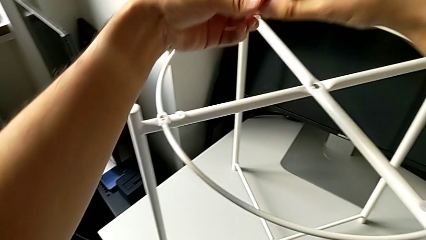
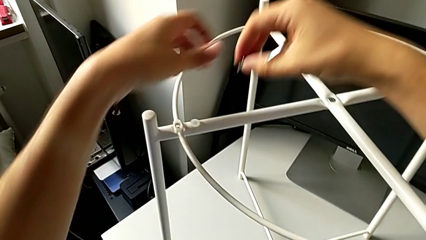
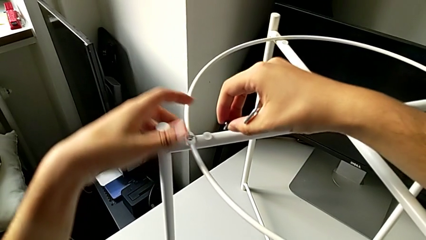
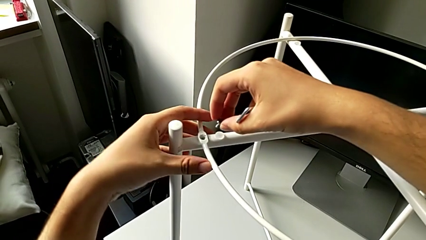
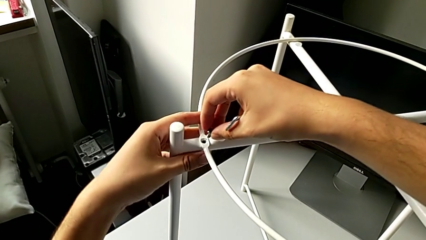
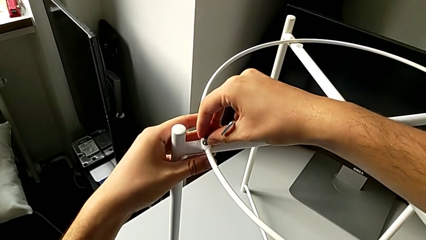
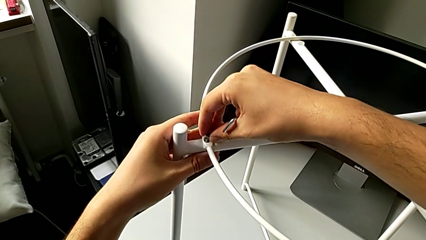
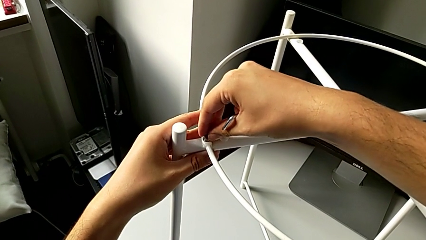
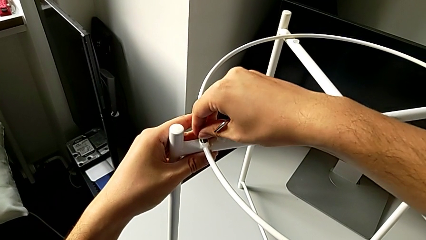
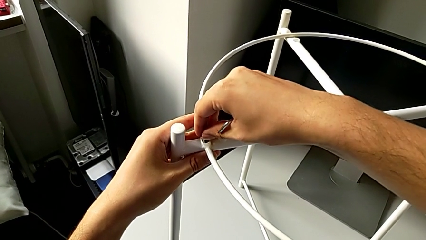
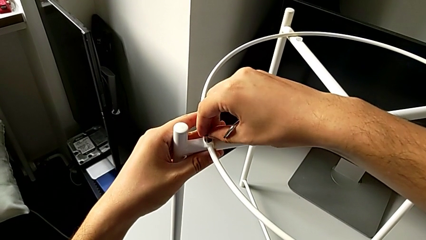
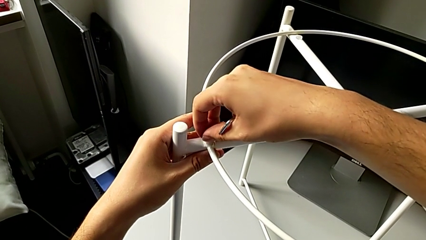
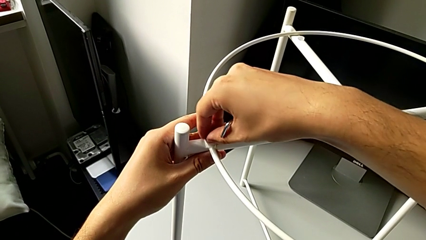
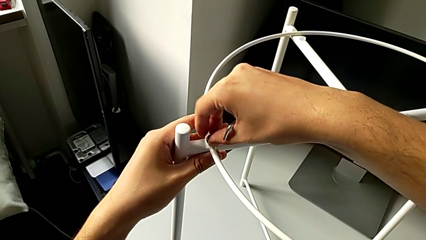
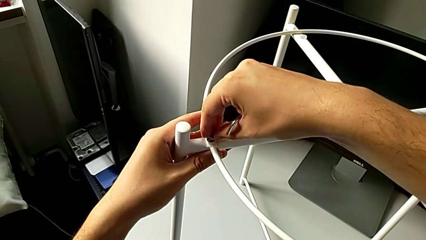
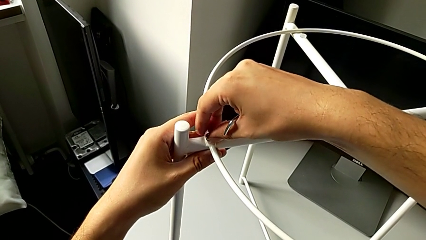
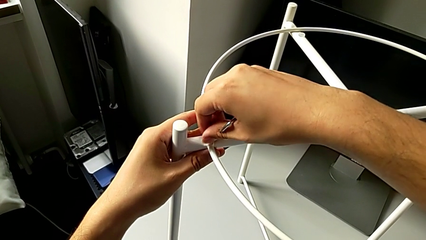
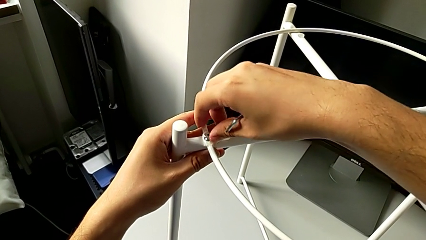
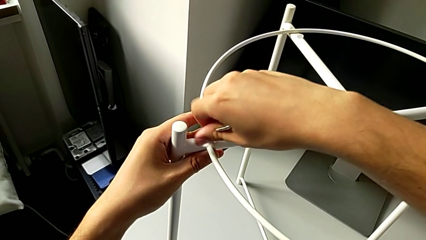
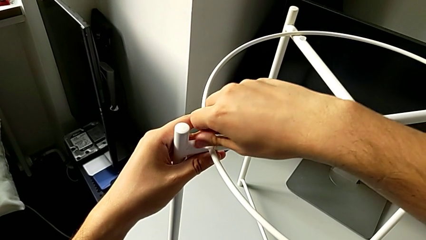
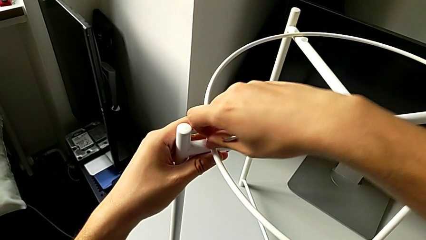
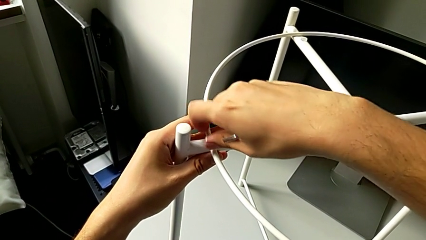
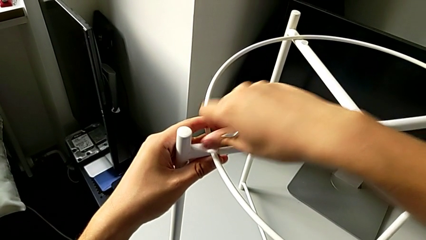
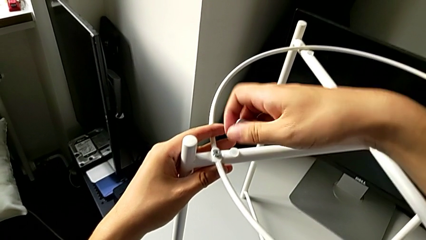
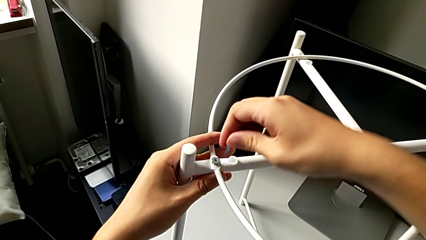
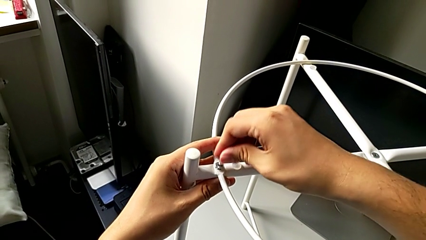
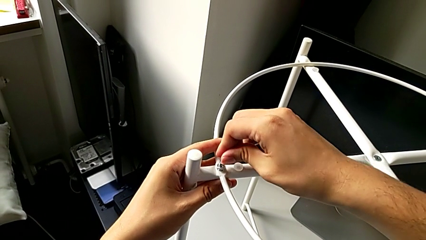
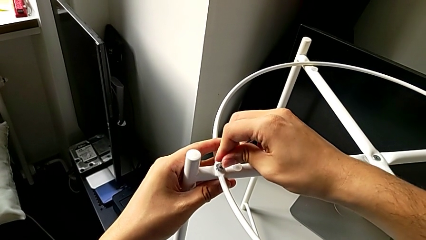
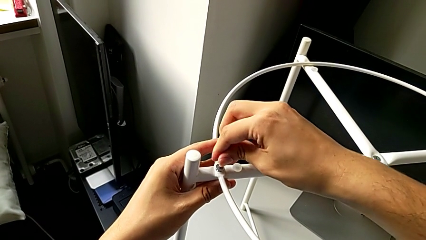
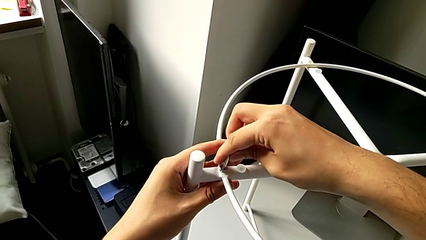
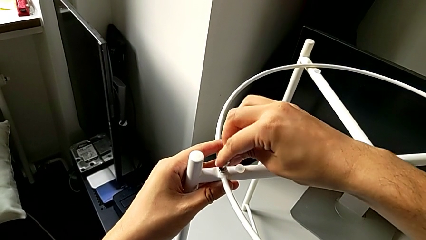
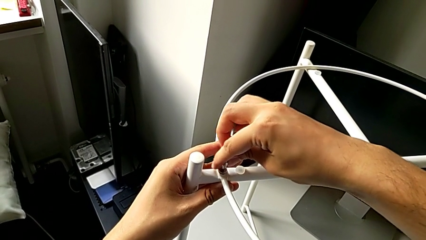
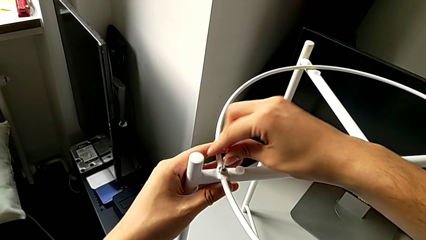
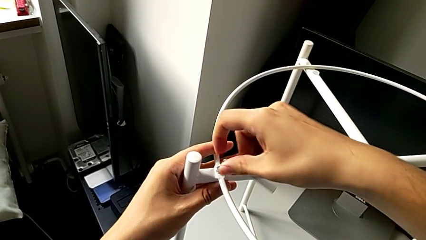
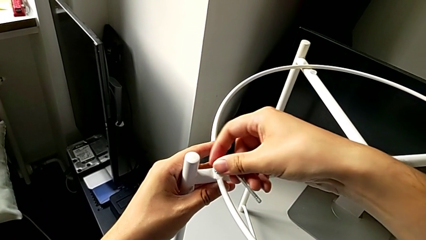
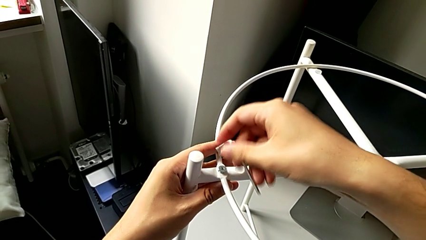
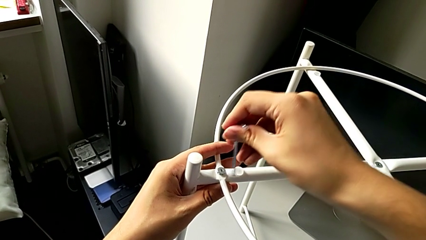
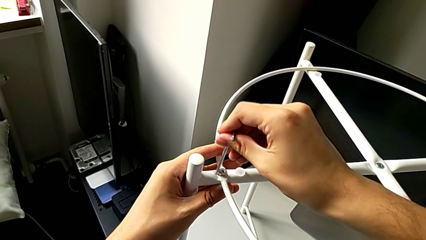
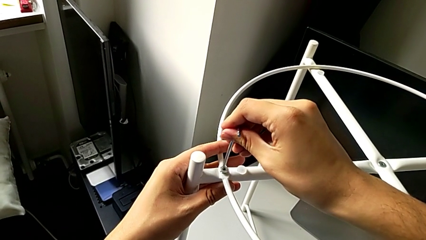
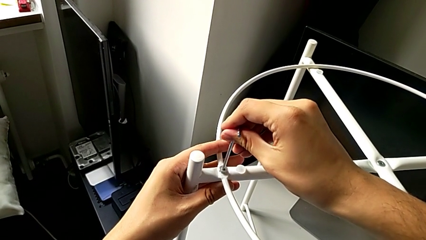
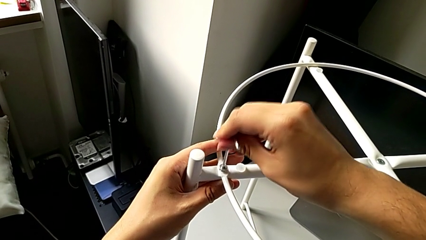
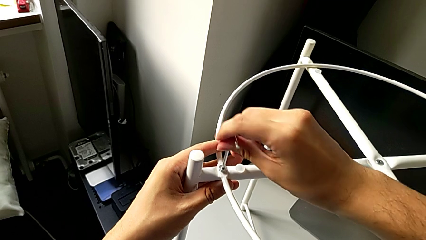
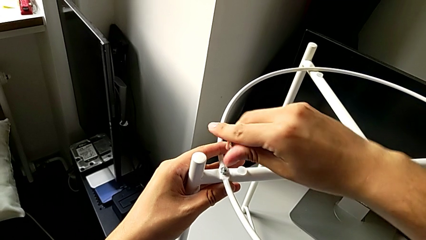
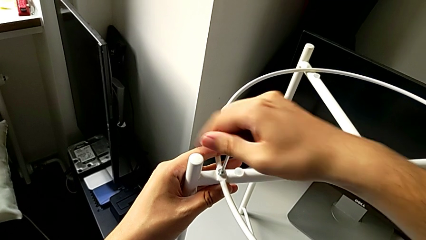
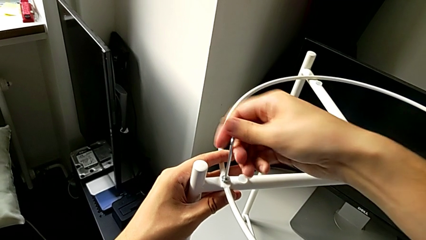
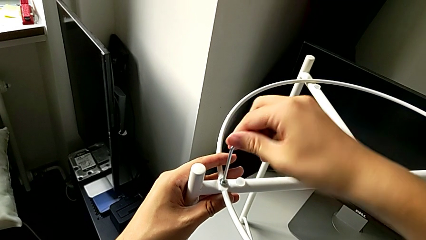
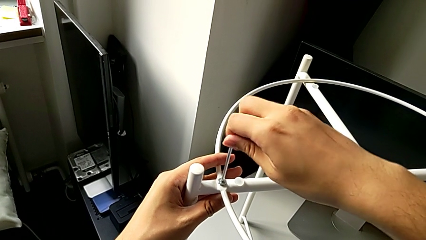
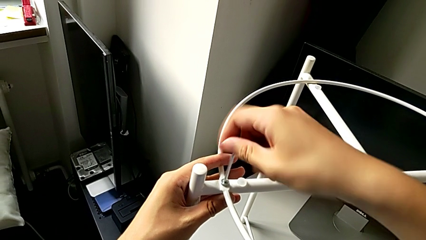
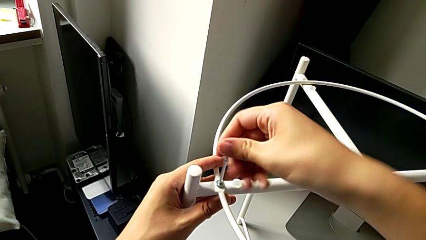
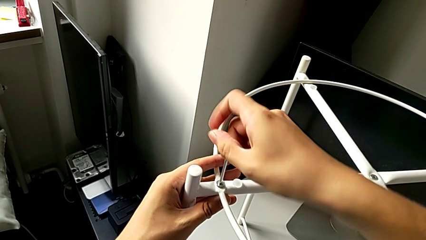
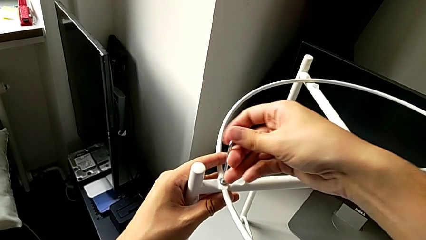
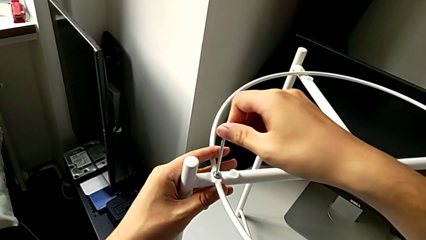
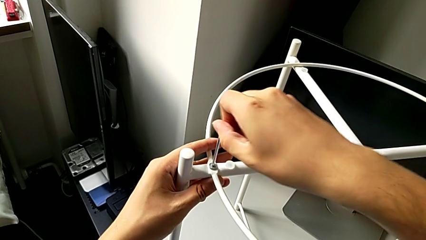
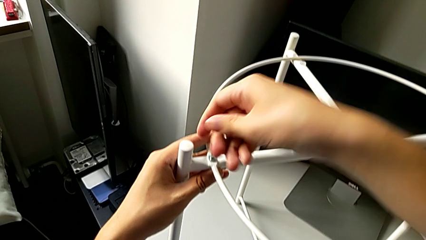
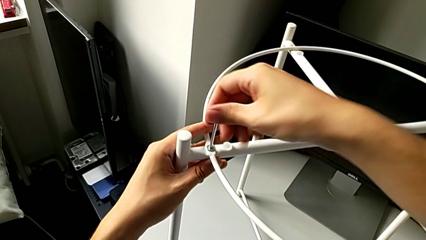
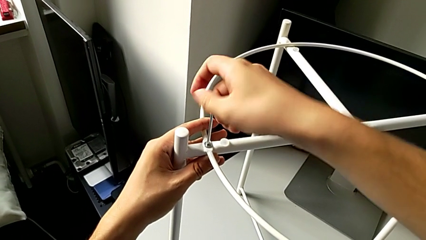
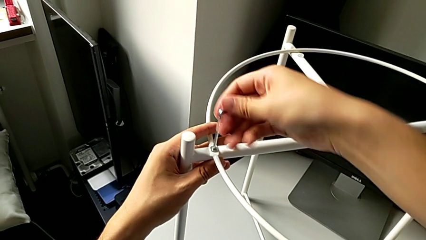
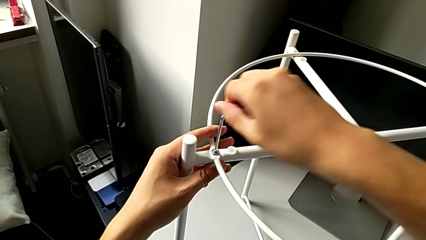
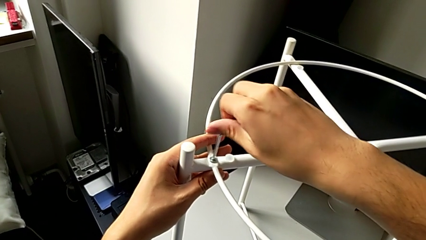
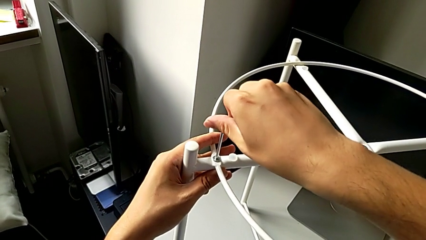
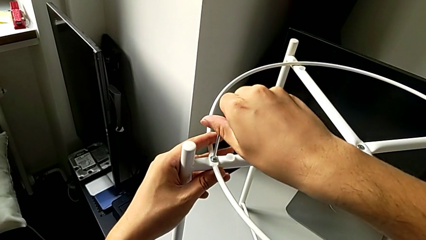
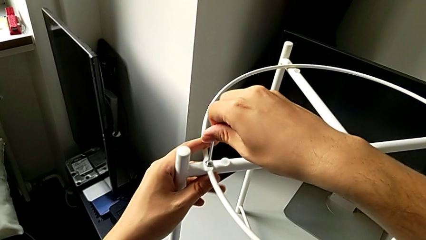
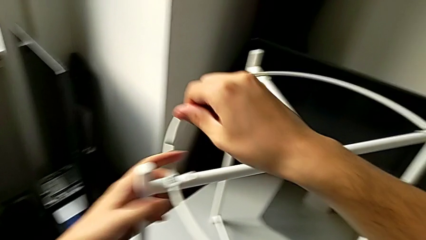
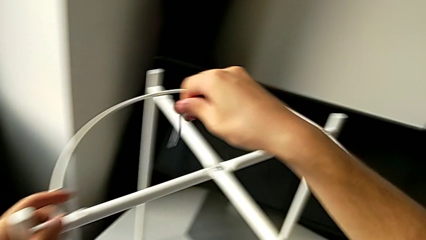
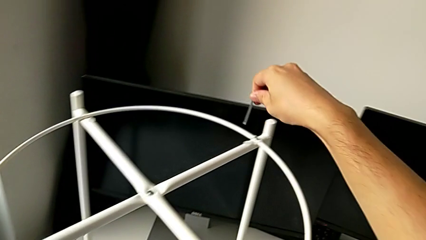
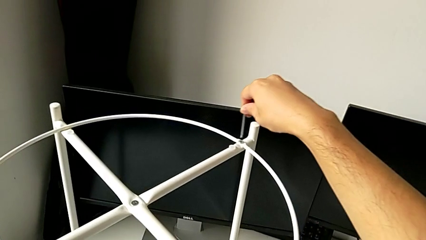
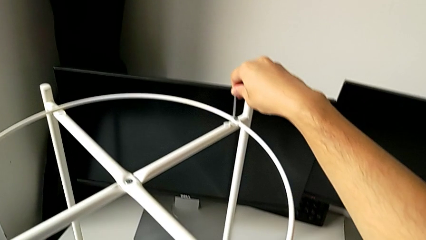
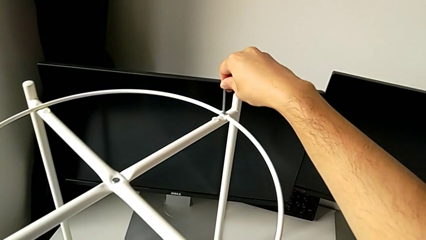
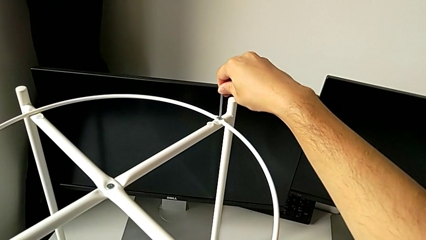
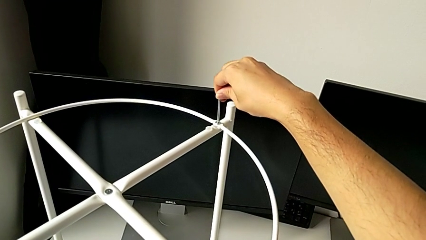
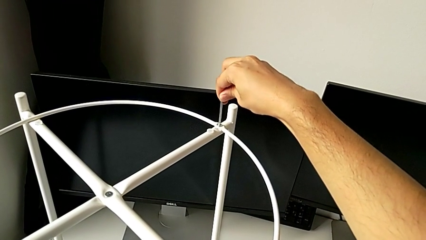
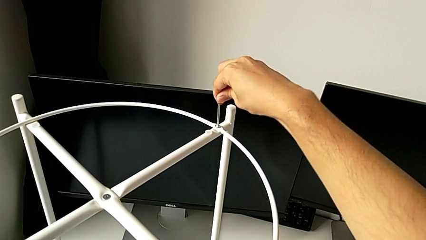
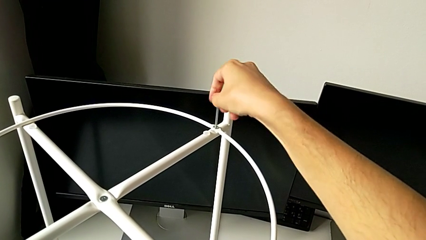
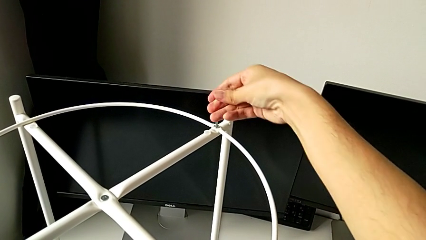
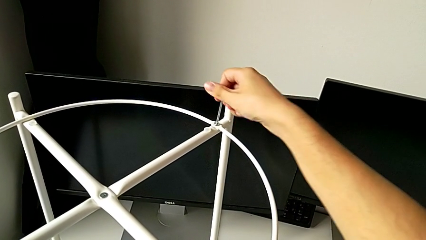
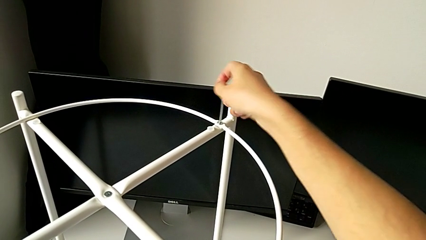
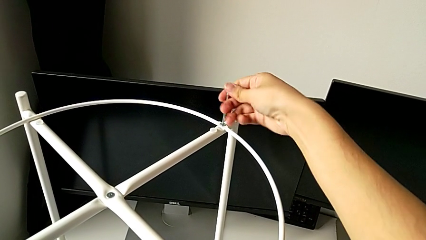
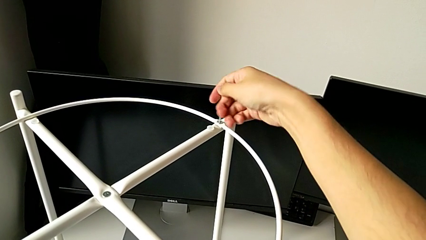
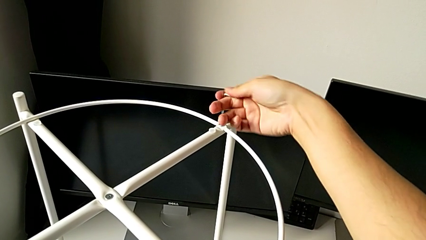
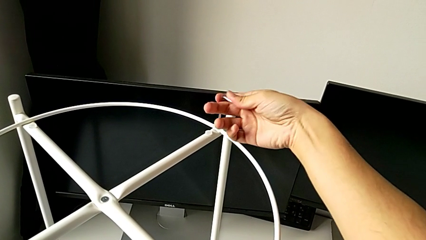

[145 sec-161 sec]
The camera wearer is screwing the circle on the legs. They grab the hex socket head, insert it, screw it, insert the Allen wrench, flip it, insert it, screw the hex socket head, withdraw the Allen wrench, insert it and begin to screw the hex socket head.
